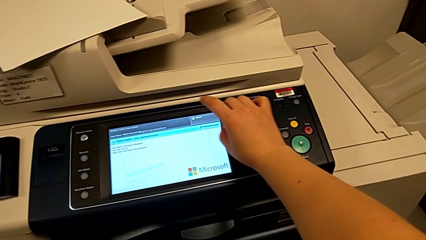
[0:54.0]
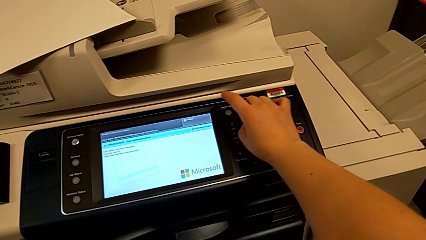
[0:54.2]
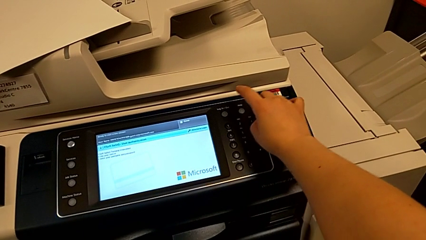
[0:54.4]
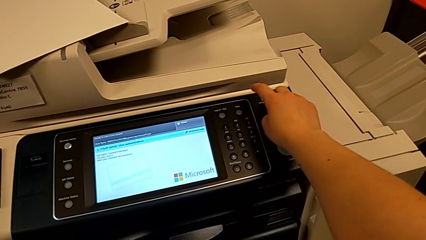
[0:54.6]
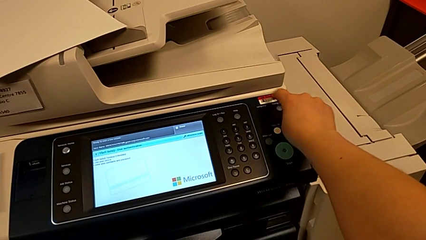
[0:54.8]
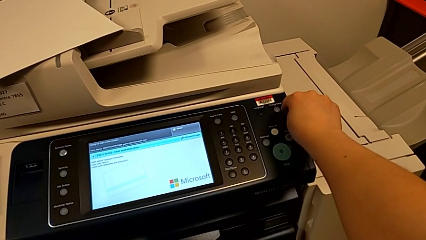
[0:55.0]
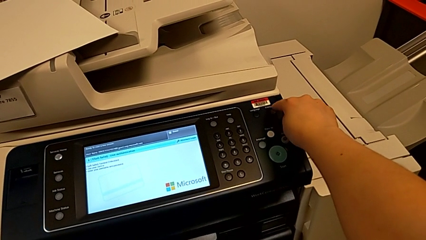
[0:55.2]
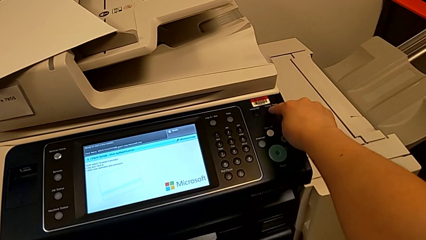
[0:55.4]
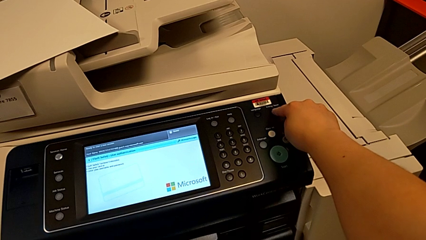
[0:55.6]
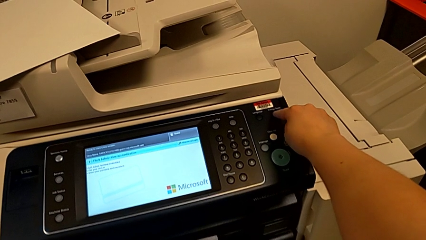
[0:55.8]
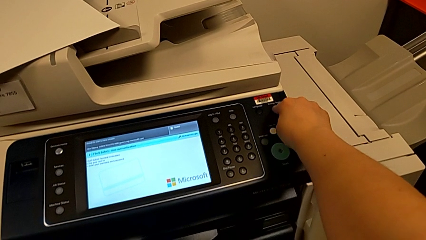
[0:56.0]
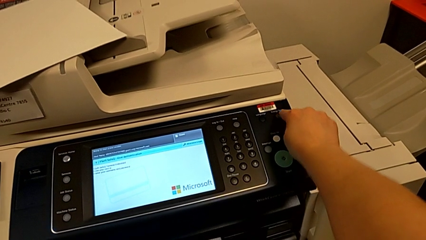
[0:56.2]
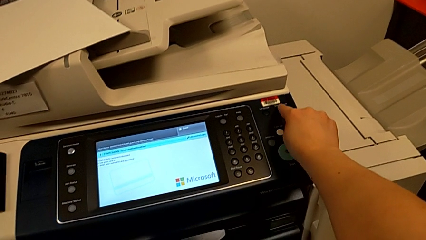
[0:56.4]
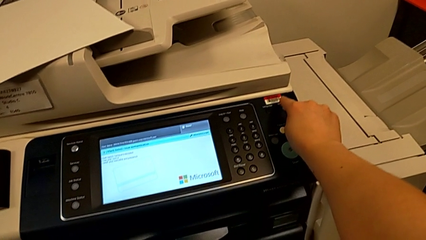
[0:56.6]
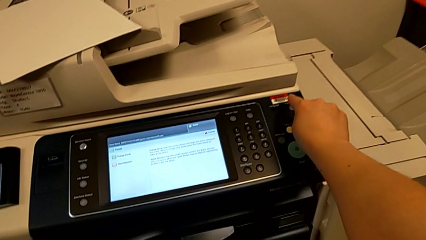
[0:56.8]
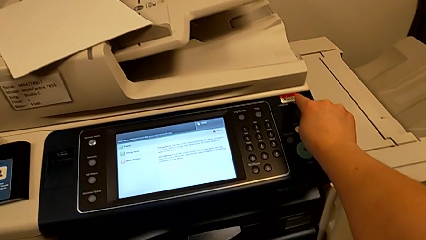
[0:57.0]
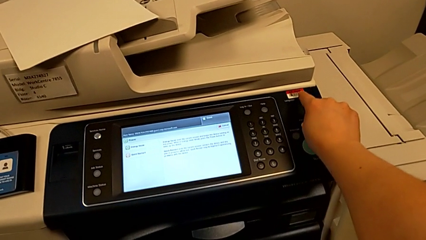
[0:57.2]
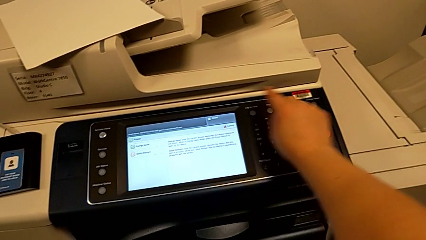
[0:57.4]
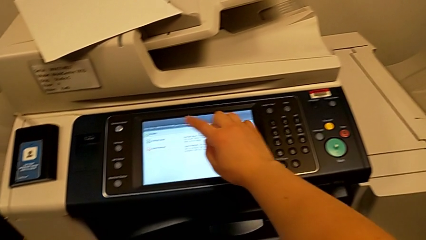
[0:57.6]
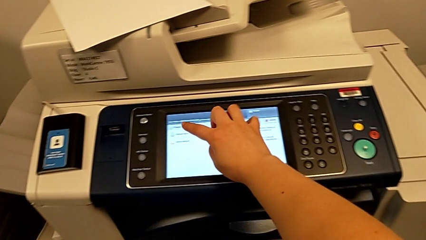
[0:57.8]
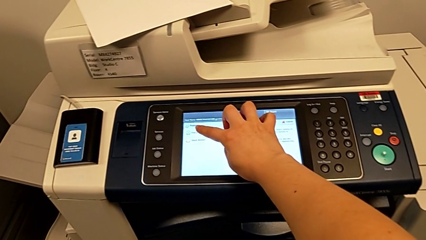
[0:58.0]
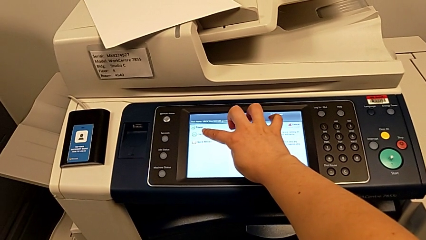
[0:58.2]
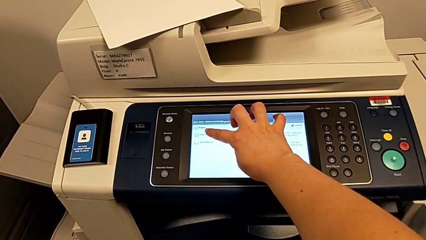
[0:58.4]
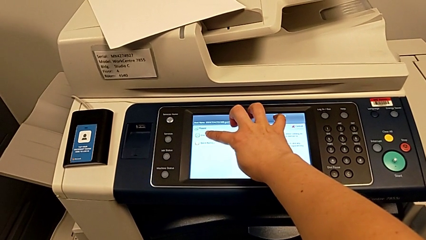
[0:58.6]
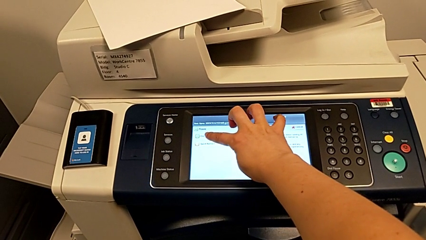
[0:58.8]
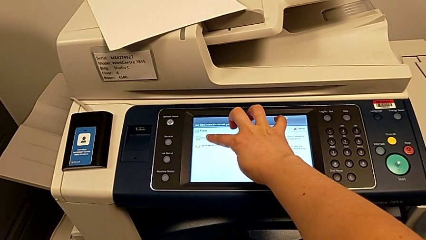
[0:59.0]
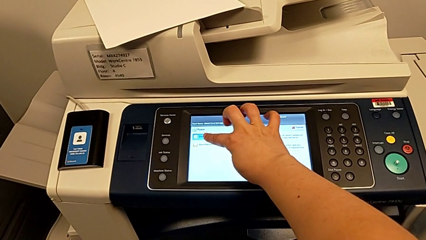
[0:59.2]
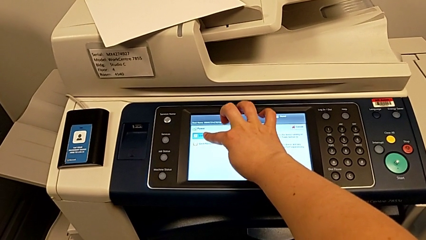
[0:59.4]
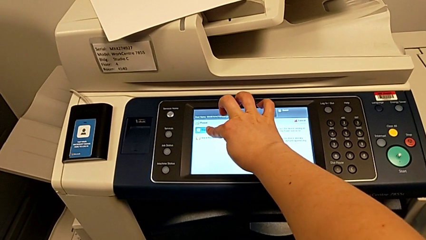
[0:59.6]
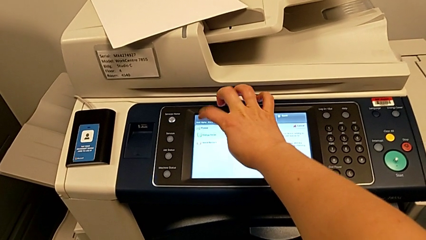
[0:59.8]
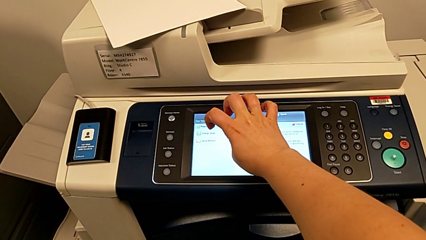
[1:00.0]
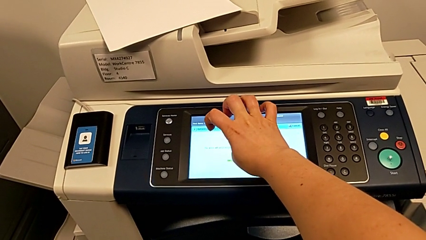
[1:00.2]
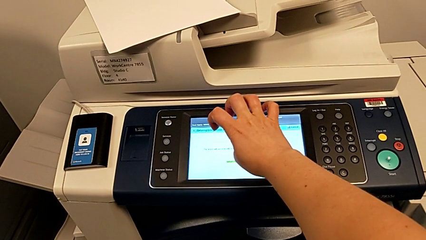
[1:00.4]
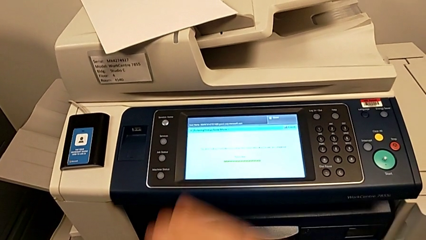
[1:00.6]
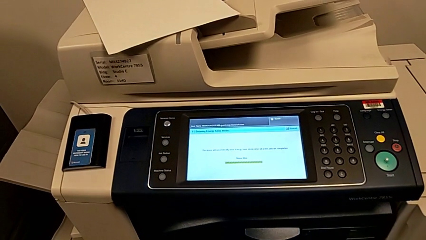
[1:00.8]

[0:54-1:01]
The camera wearer turns off the printer. They press the button, approach the touch screen and press it.

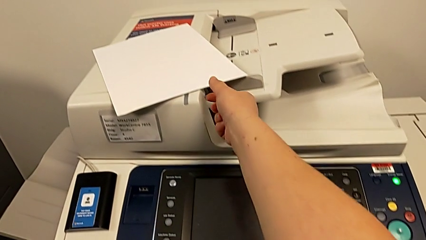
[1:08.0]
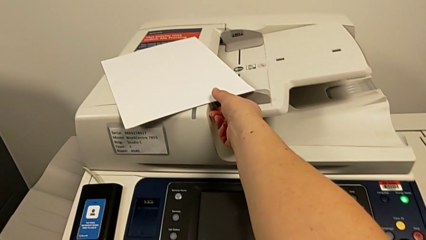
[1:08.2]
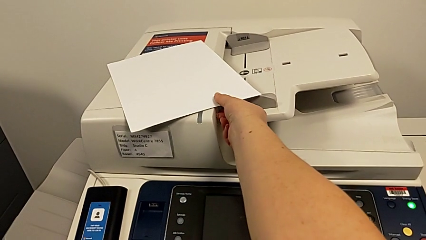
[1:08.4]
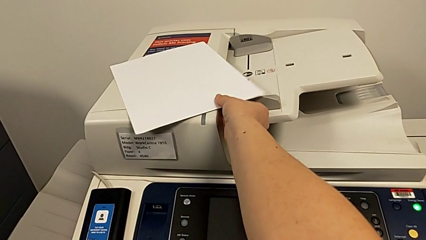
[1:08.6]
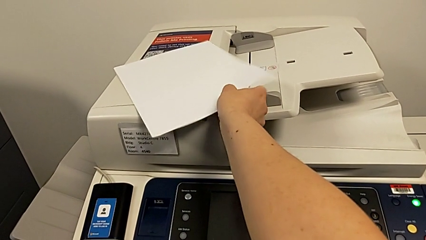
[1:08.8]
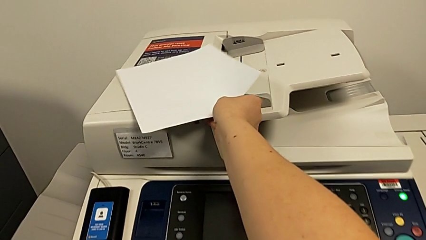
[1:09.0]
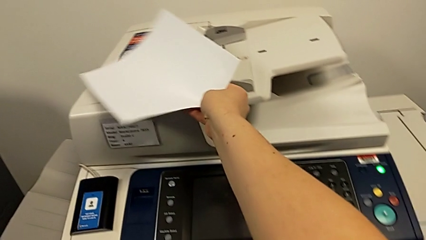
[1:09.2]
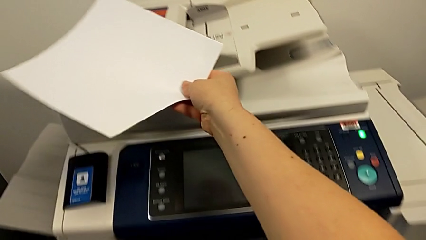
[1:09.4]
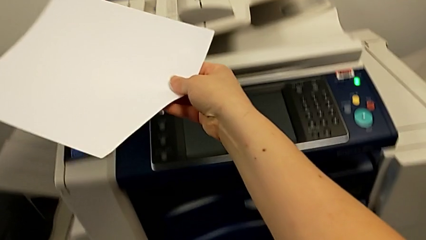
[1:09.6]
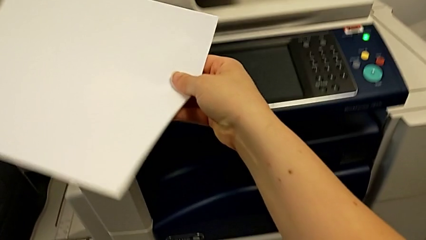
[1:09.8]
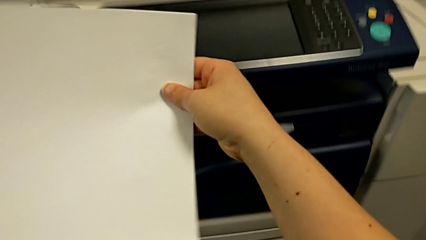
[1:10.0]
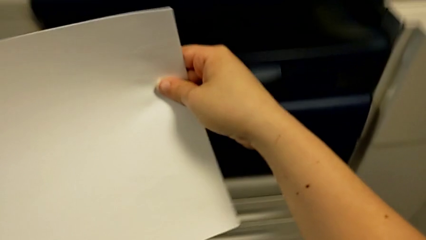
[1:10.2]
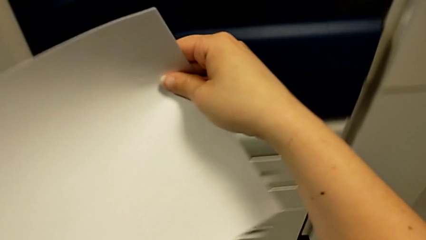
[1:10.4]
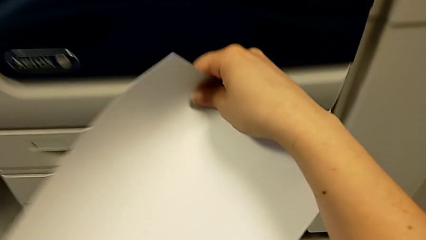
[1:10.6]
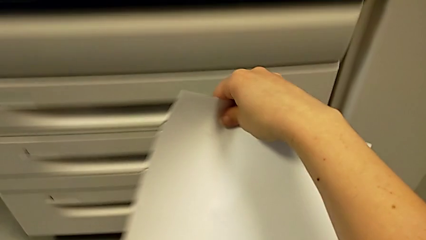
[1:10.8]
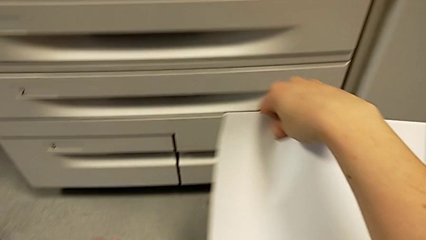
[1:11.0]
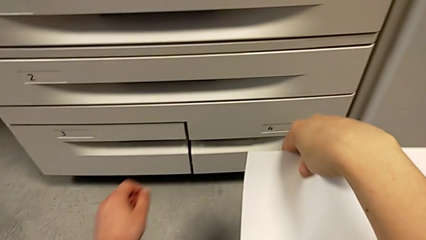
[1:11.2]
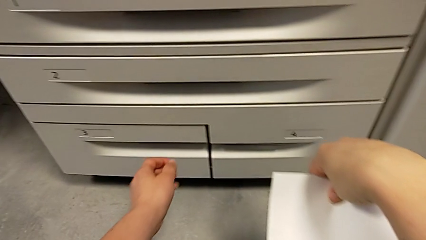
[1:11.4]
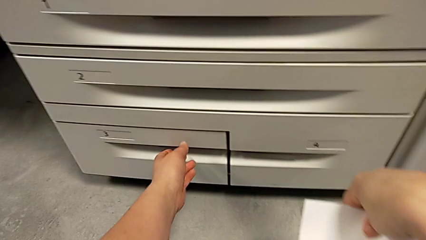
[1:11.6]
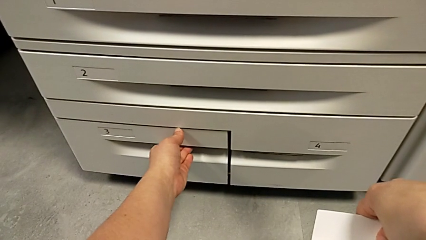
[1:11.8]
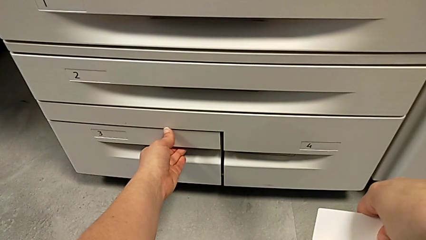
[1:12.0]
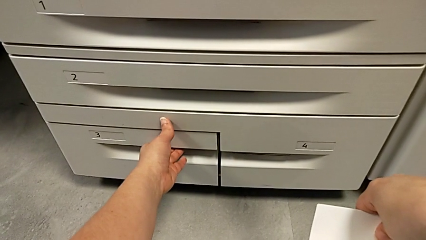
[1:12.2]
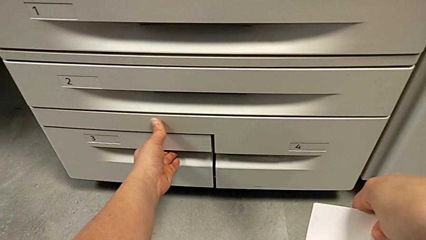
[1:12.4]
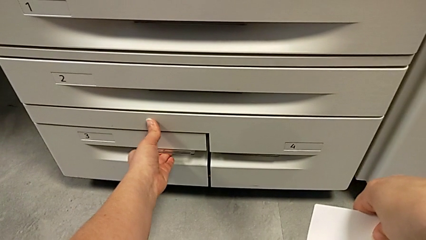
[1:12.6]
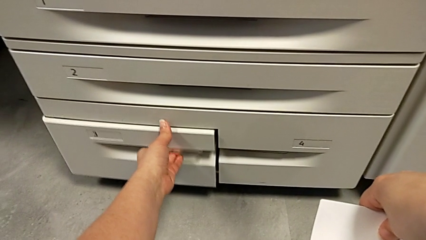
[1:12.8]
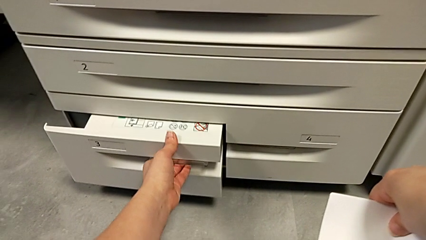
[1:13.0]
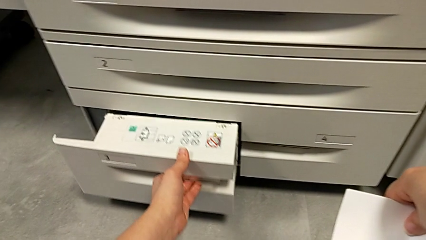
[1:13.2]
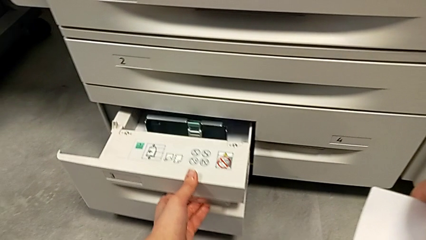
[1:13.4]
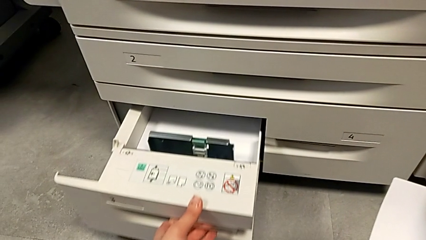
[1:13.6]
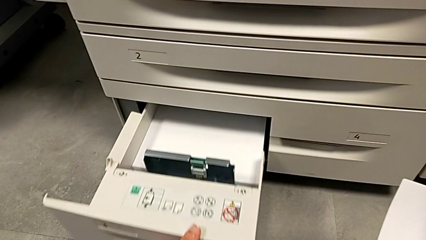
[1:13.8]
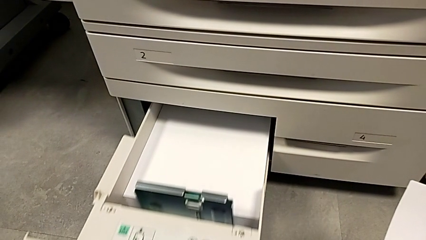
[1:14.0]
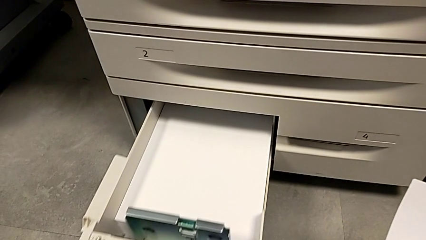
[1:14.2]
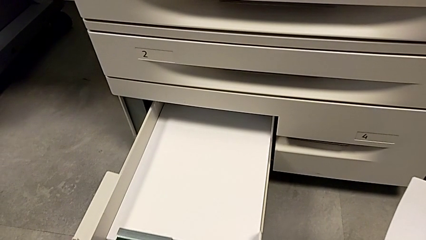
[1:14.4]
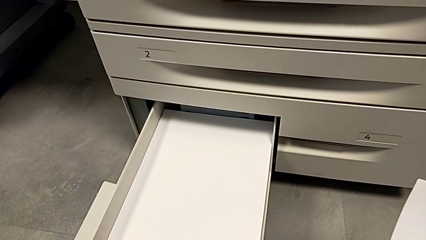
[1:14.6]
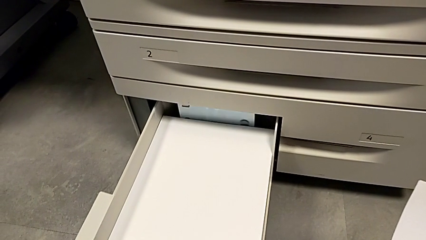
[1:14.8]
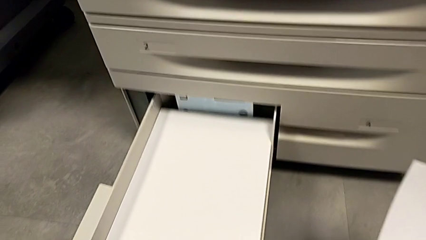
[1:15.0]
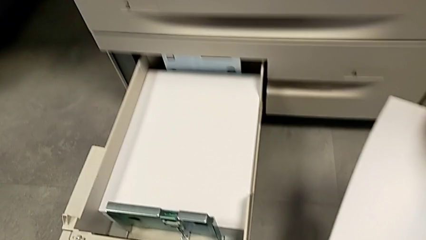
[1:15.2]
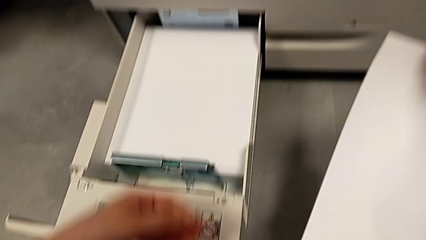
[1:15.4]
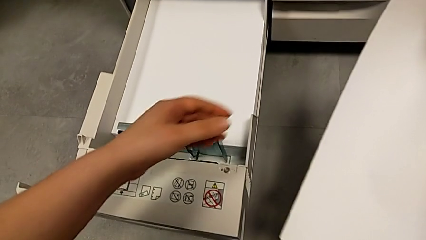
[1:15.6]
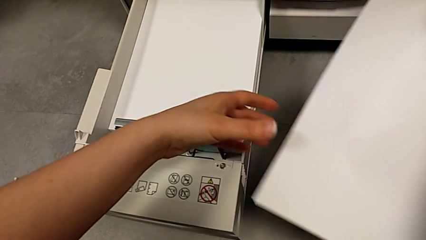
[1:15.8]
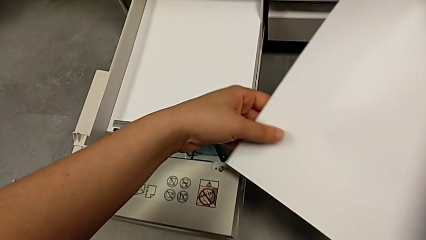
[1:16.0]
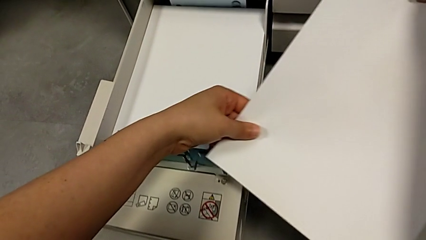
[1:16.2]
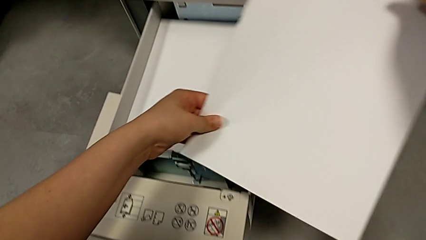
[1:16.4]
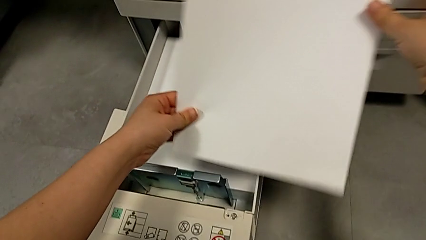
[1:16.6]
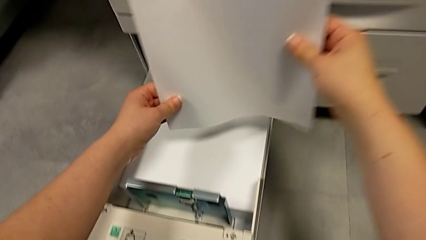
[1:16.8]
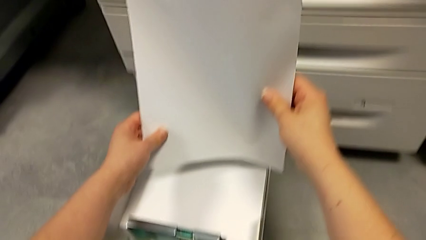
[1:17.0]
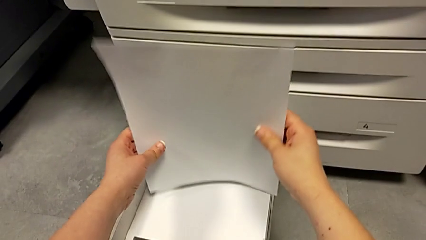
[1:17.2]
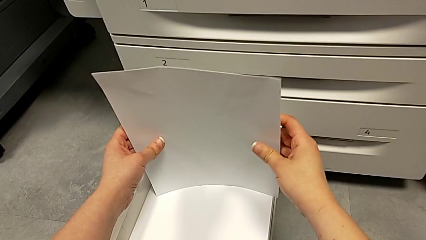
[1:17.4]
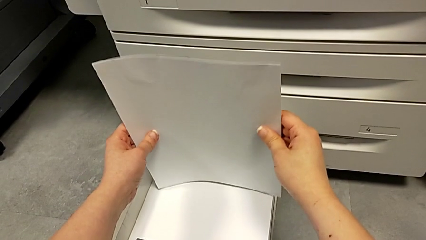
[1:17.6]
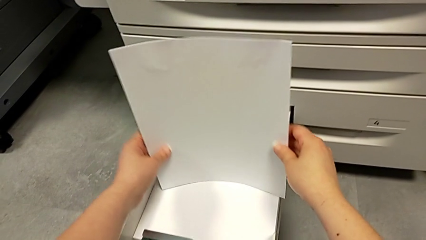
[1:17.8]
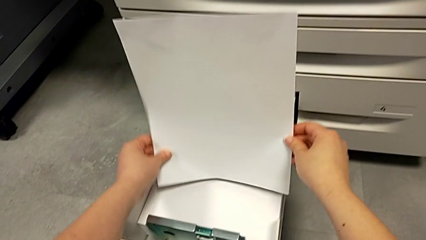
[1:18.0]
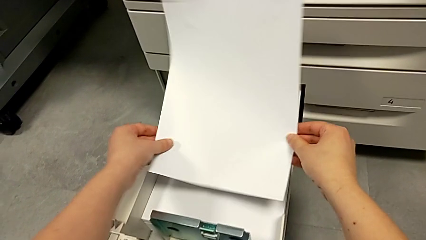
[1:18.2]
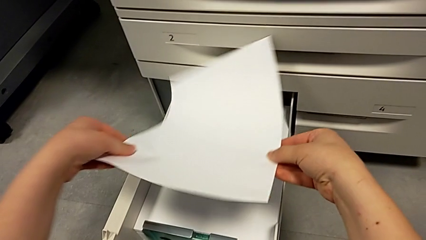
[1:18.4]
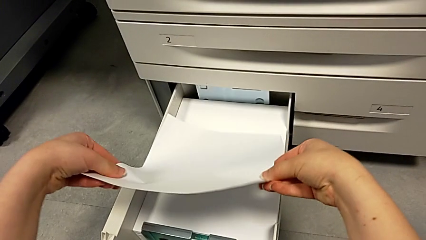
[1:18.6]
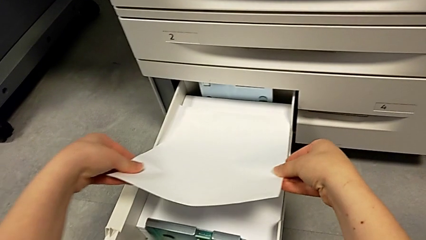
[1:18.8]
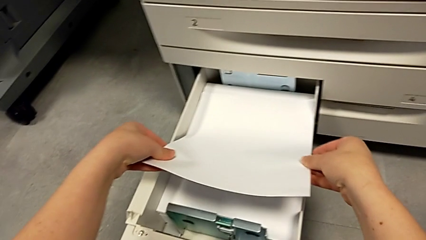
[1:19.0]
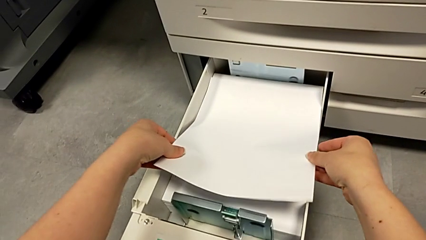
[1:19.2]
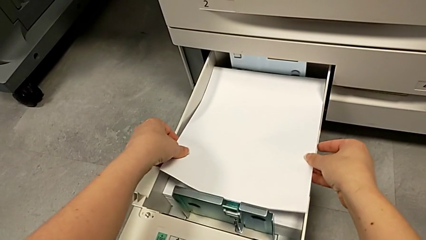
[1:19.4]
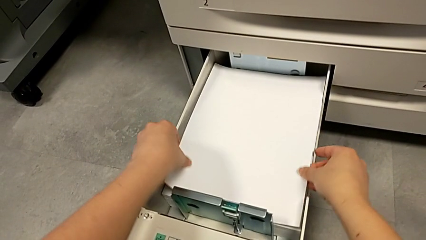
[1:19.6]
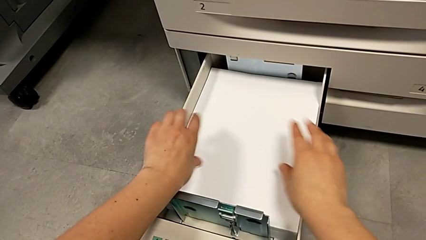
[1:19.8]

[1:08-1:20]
The camera wearer is inserting the paper into the printer. They approach the paper stack, grab it, approach the paper tray, open it, approach the paper stack and load it.
